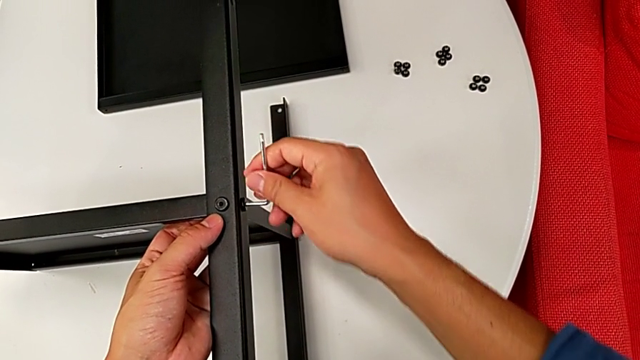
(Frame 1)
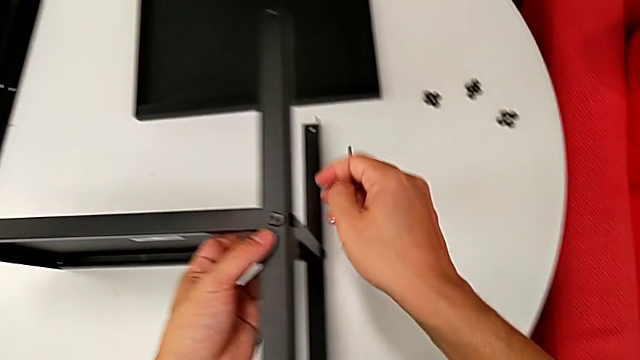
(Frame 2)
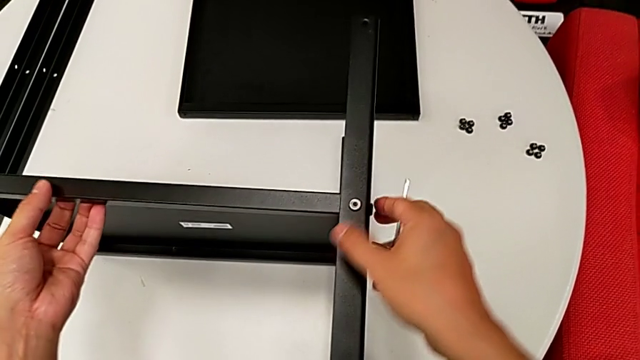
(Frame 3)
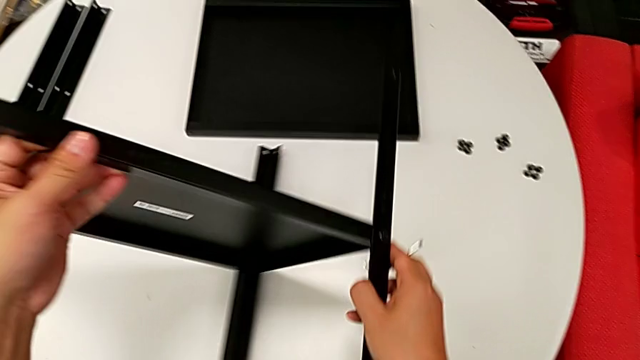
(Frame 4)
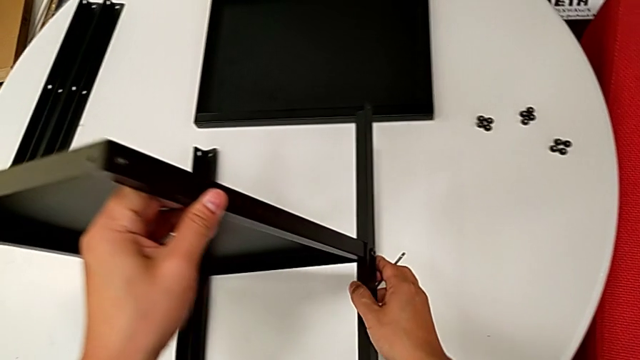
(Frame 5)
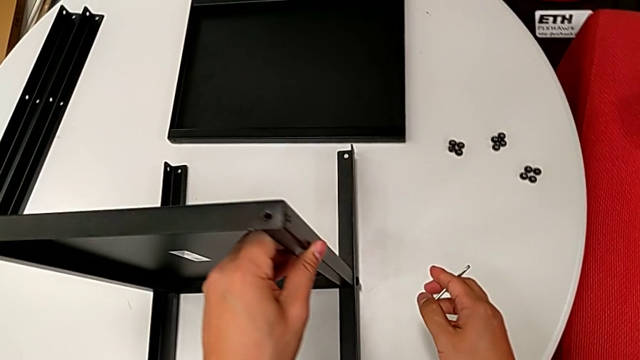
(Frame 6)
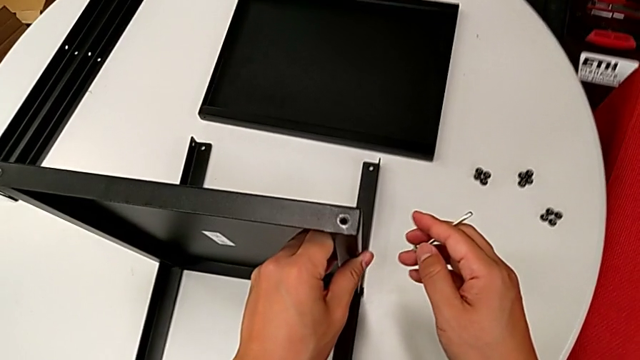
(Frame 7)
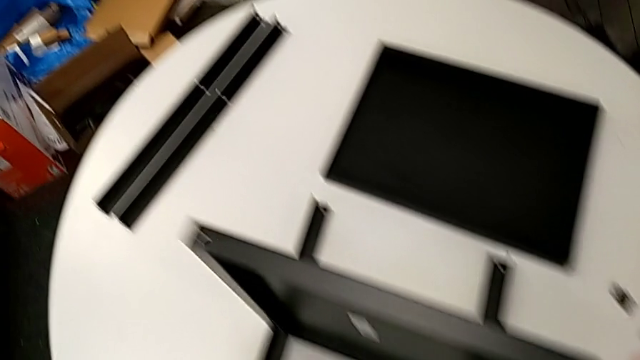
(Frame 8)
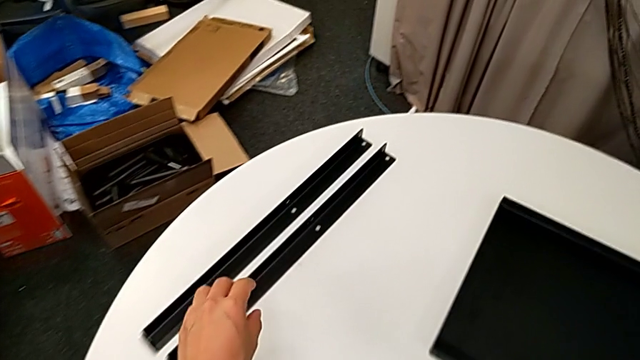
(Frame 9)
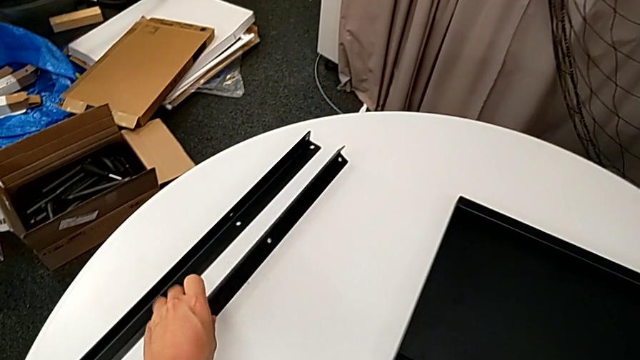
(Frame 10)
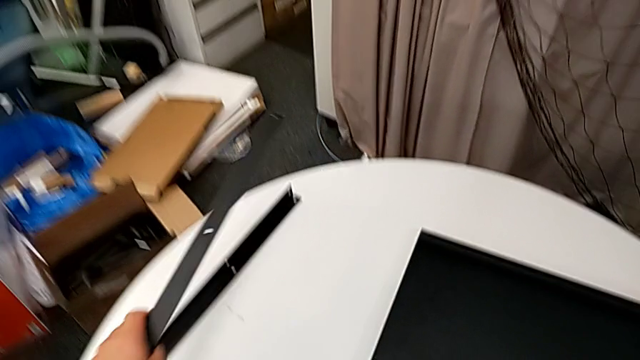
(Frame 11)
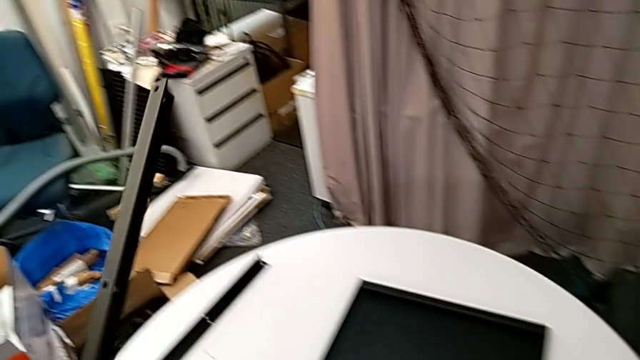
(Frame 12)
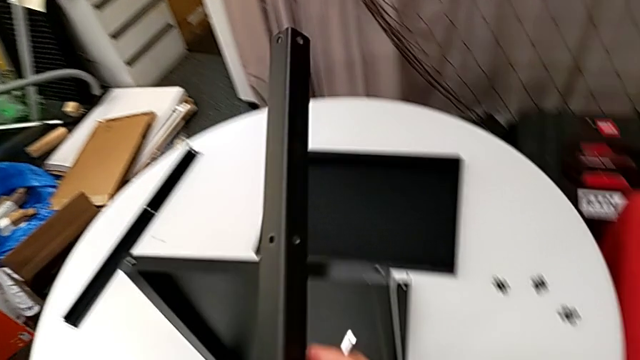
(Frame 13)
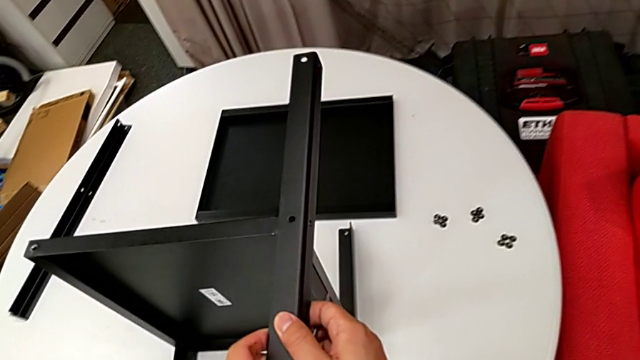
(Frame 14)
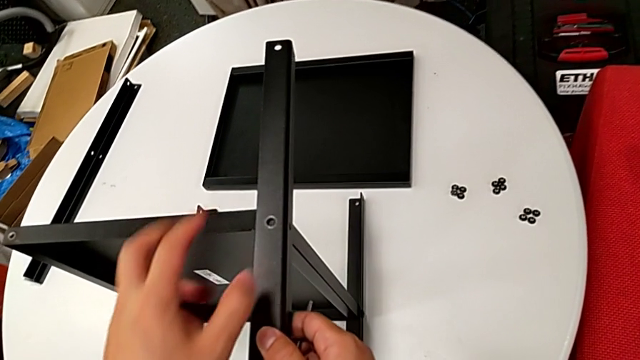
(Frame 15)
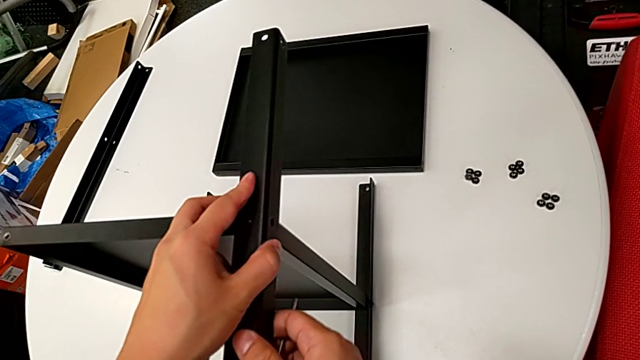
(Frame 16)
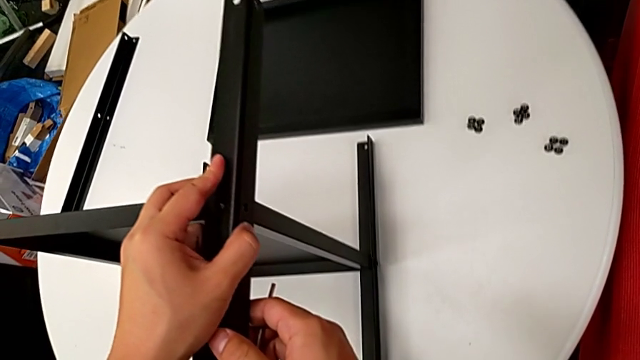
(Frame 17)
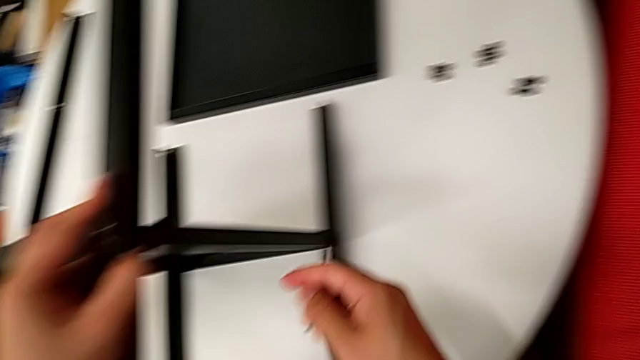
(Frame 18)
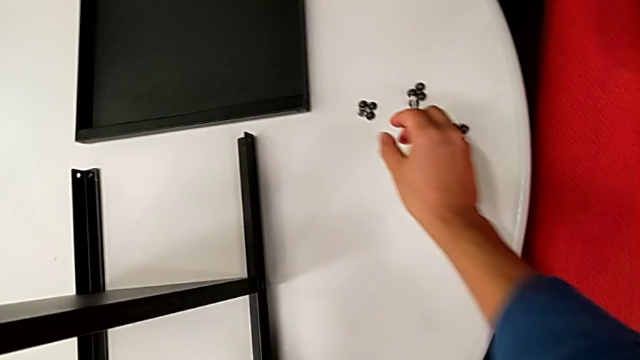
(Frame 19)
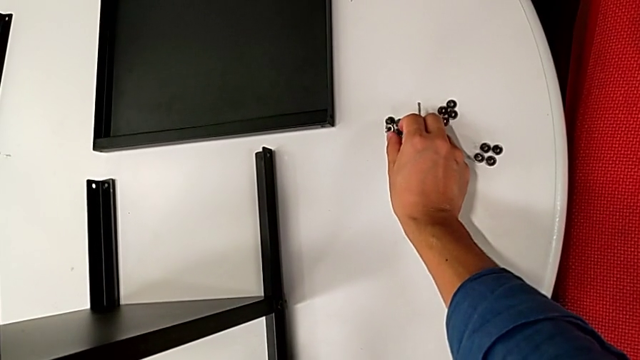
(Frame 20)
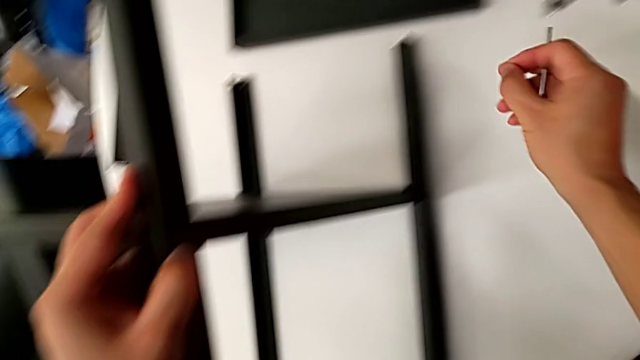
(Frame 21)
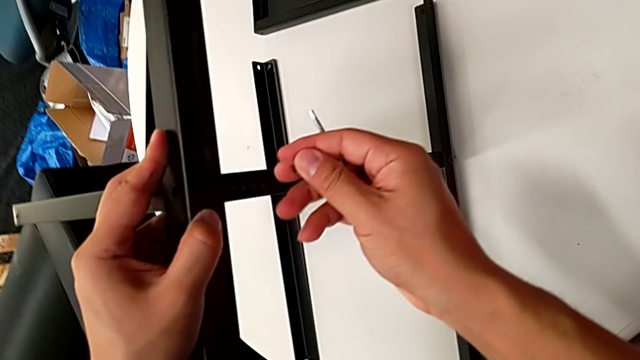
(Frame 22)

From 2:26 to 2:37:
The camera wearer is assembling the first leg on the bottom tray. They withdraw the Allen wrench, rotate the bottom tray, grab the third leg, lift it, align it, grab the hex socket head and lift it.

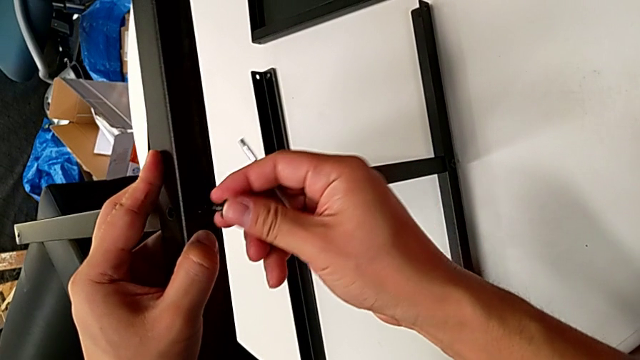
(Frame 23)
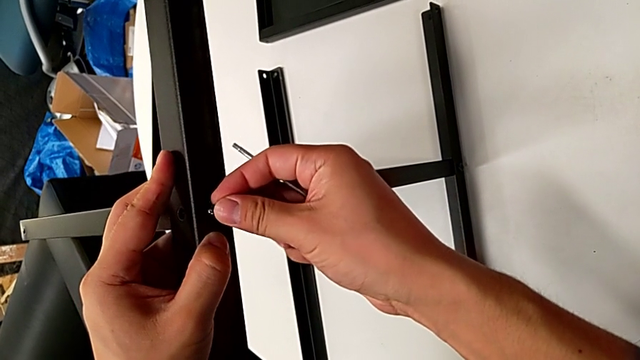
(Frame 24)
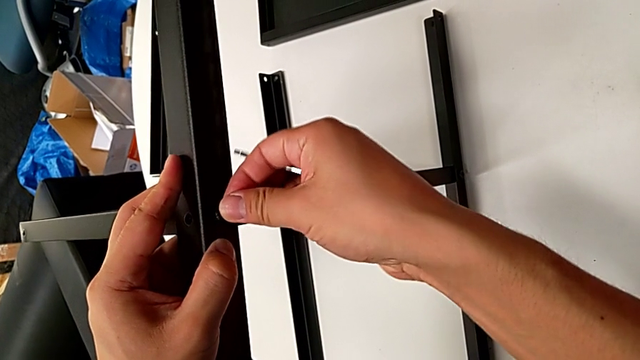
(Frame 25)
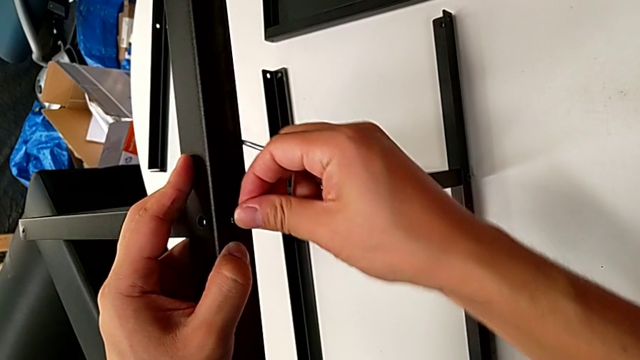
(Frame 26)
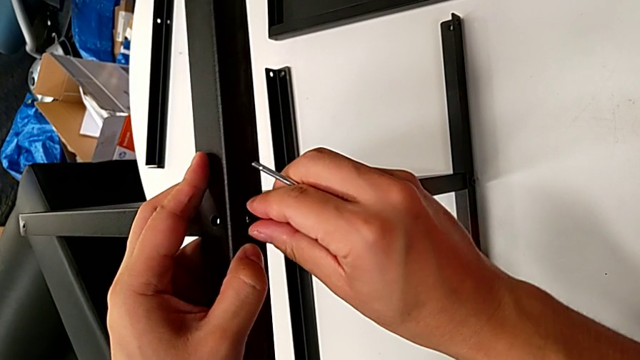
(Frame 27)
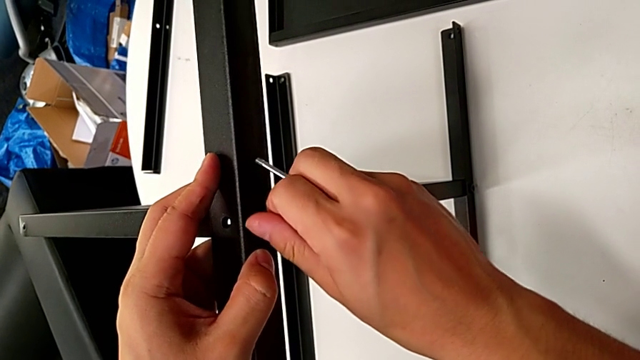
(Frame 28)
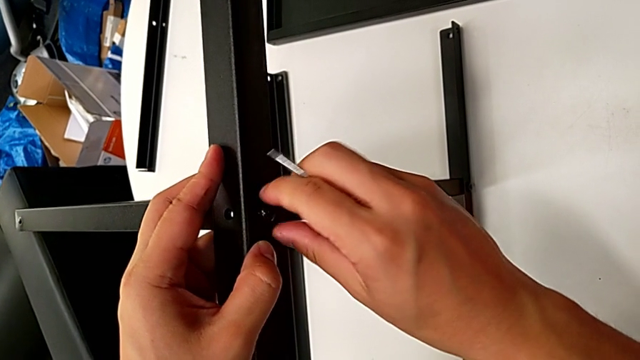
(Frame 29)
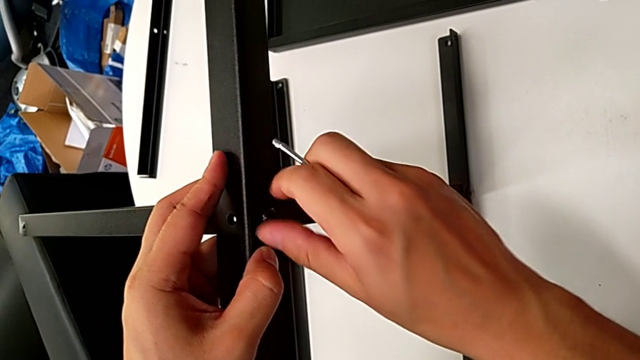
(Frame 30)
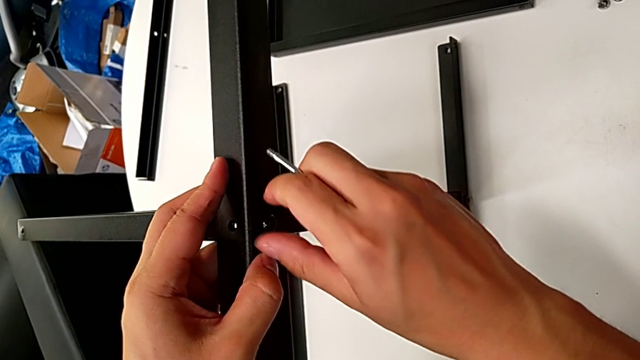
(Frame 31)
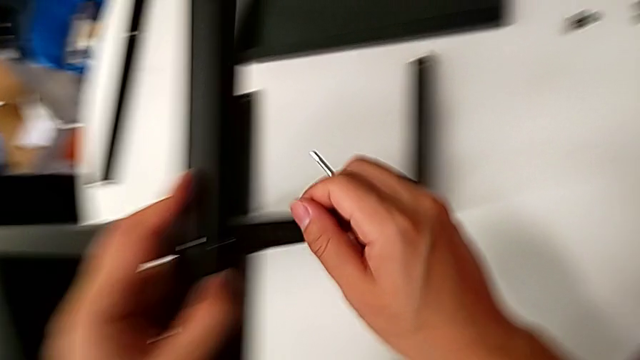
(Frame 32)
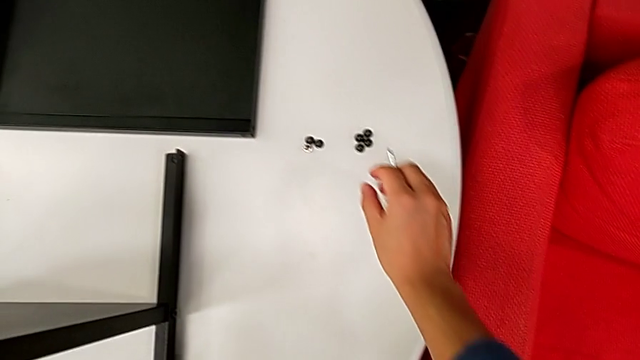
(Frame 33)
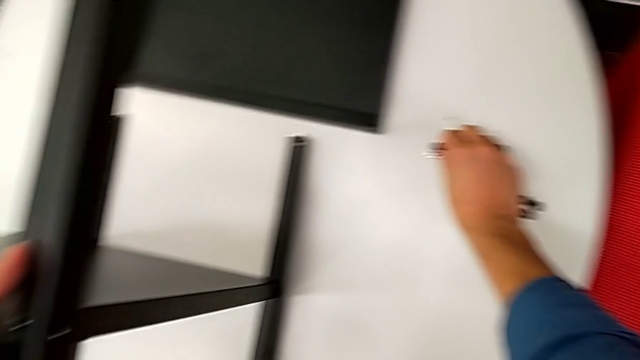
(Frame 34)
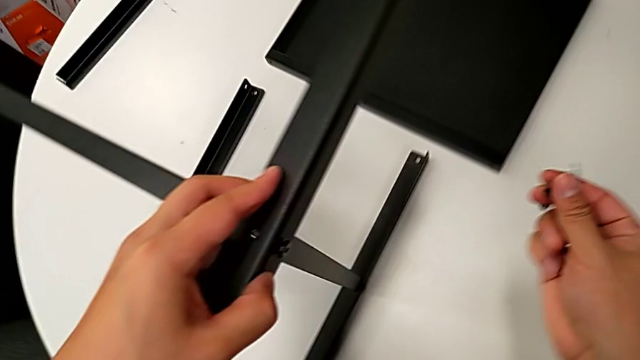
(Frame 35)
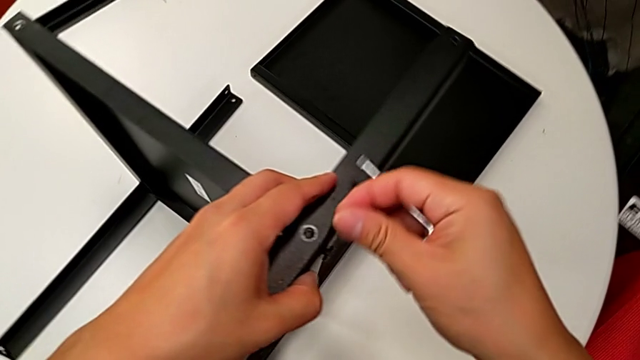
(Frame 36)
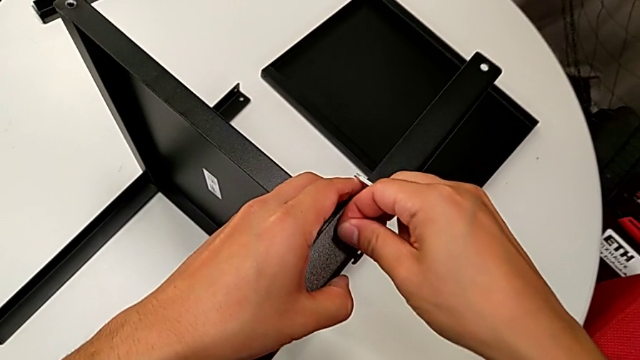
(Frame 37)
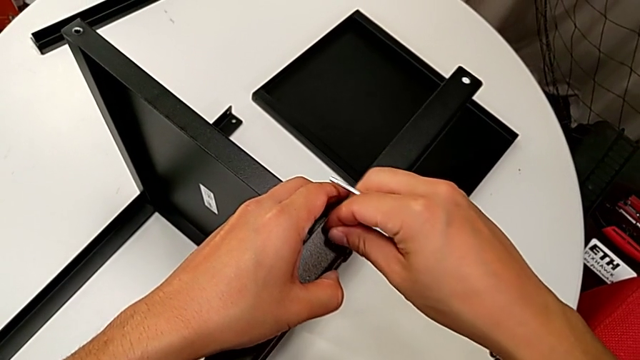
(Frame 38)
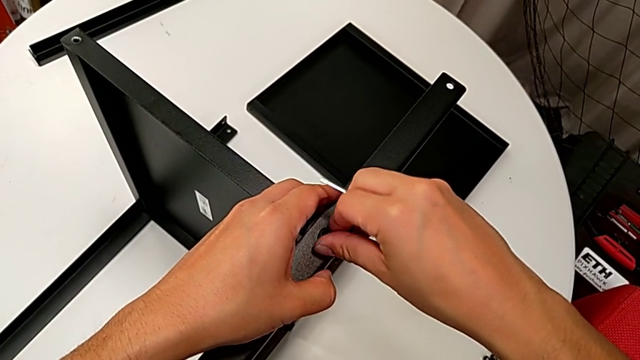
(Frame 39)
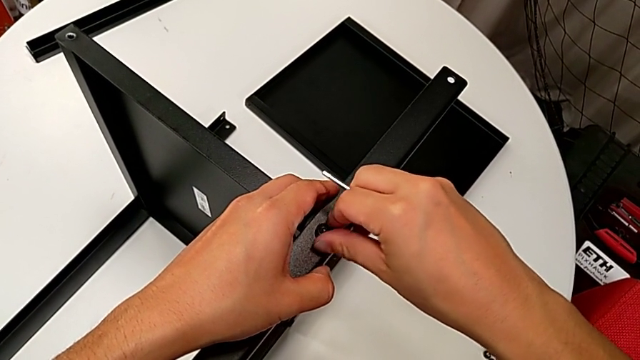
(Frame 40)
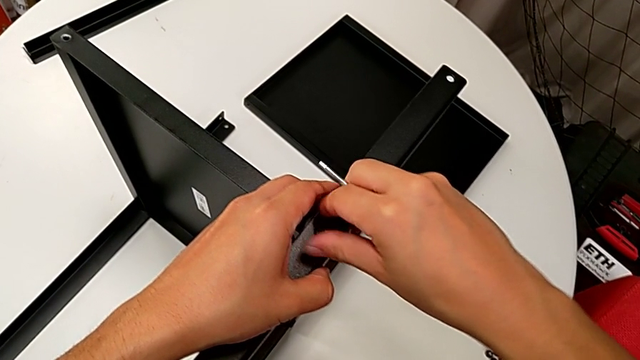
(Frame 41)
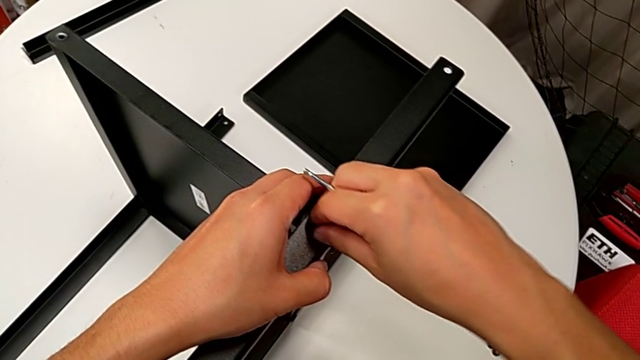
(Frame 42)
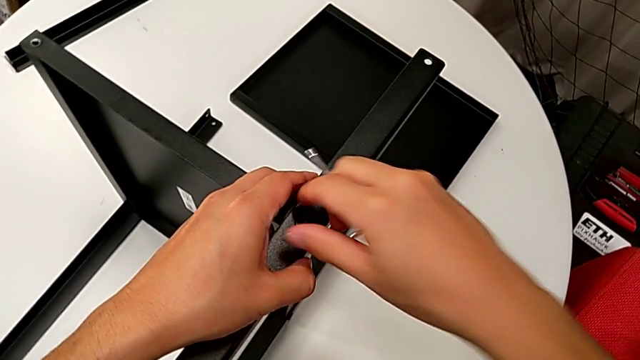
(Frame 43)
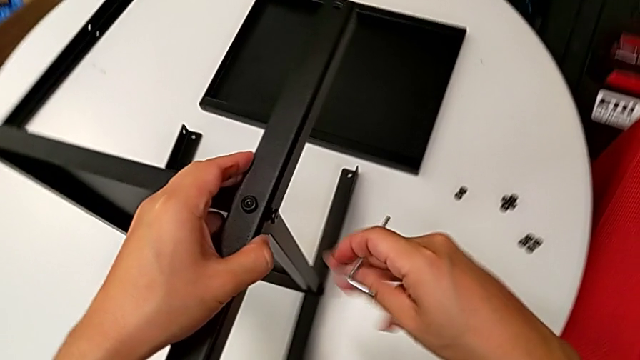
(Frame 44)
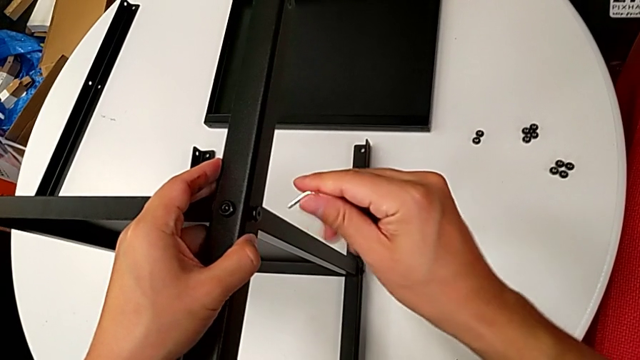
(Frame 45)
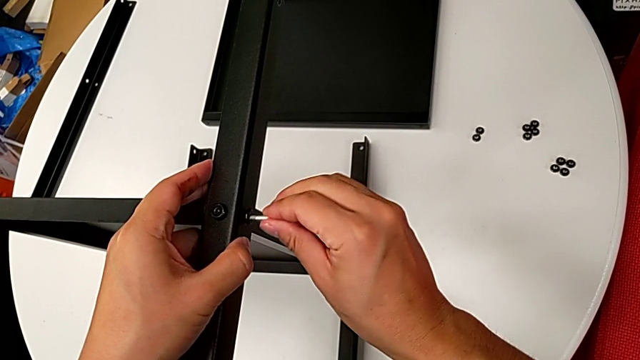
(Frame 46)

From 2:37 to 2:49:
The camera wearer is assembling the first leg on the bottom tray. They insert the hex socket head, screw it, grab the hex socket head, lift it, insert it, screw it and insert the Allen wrench.
